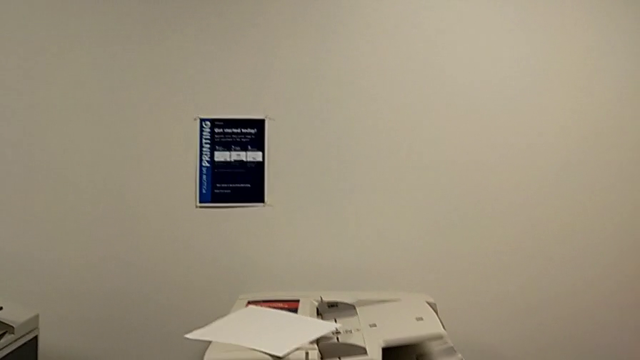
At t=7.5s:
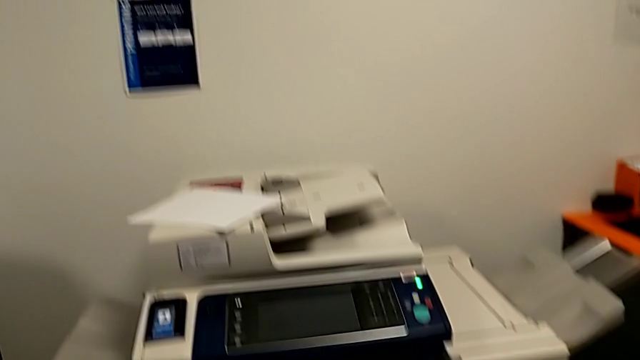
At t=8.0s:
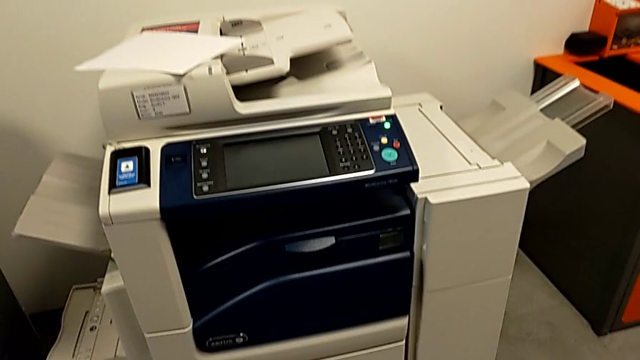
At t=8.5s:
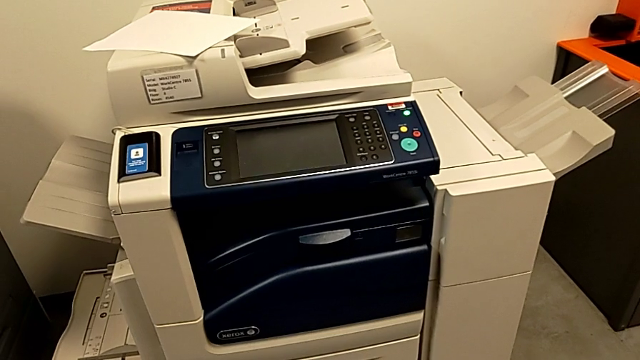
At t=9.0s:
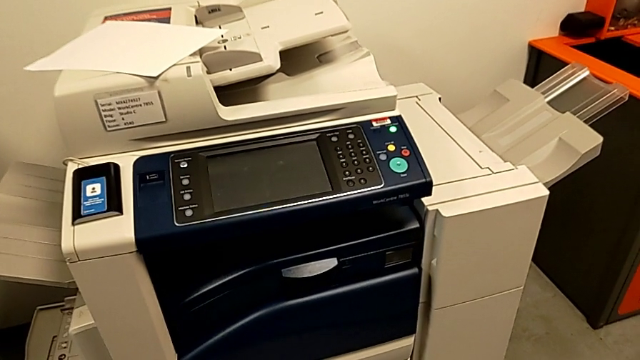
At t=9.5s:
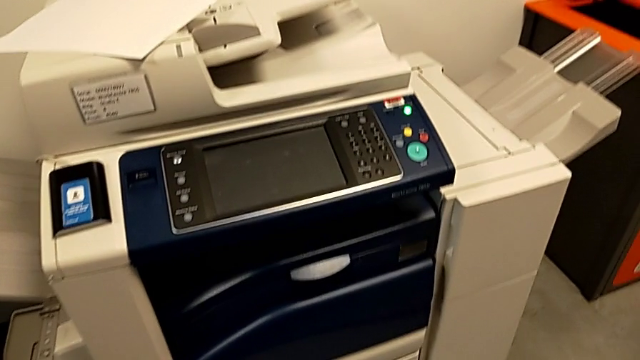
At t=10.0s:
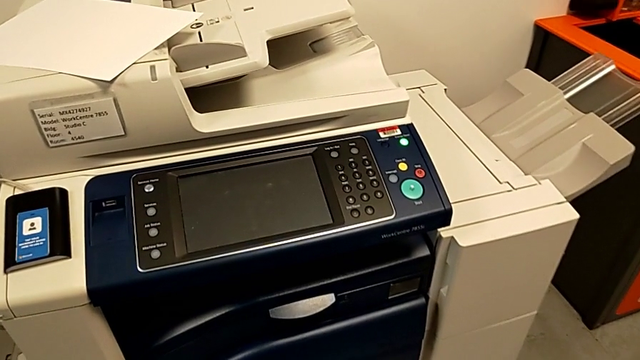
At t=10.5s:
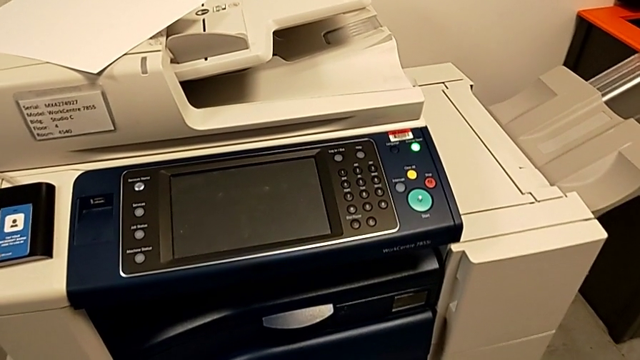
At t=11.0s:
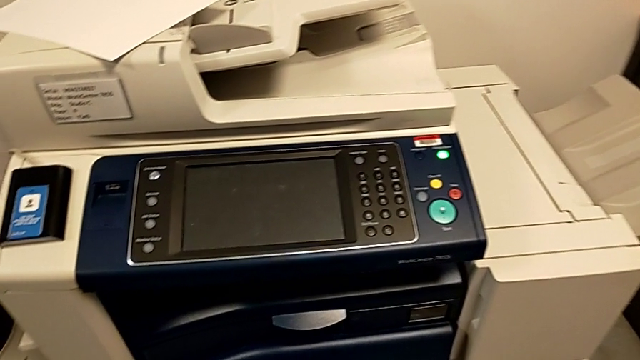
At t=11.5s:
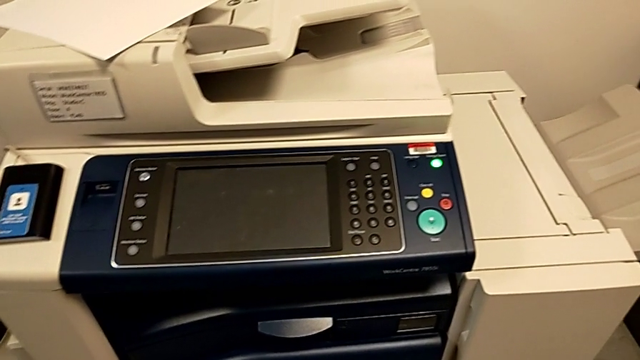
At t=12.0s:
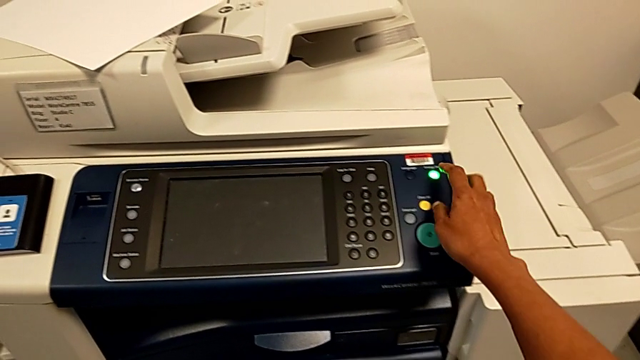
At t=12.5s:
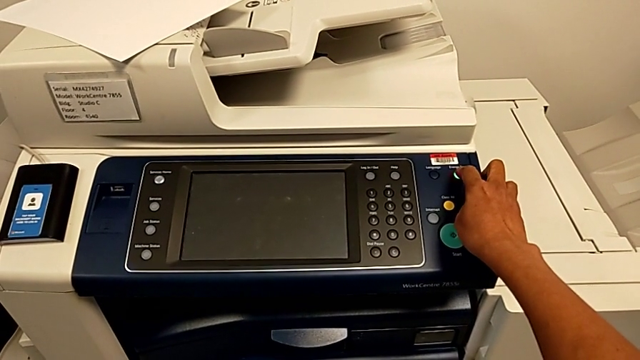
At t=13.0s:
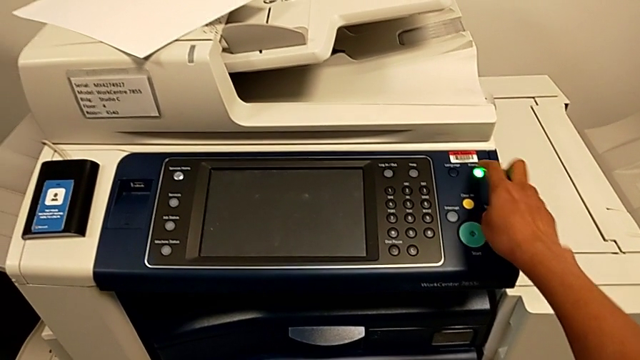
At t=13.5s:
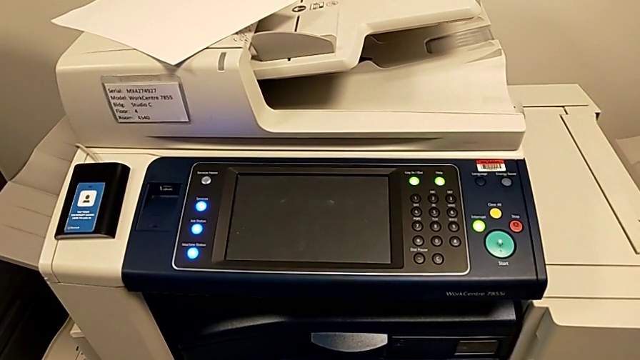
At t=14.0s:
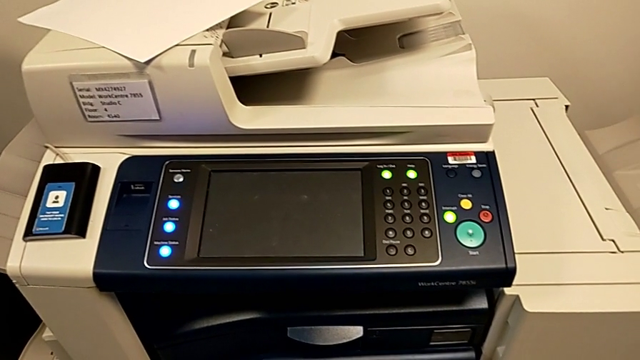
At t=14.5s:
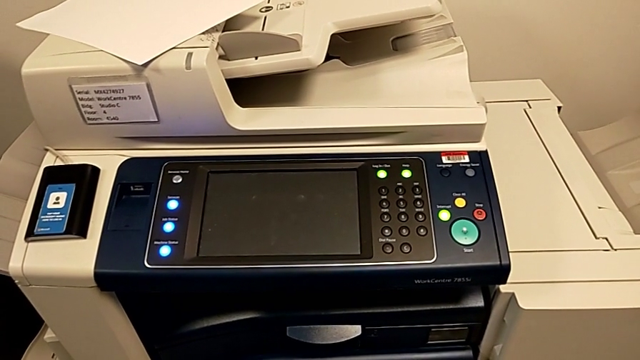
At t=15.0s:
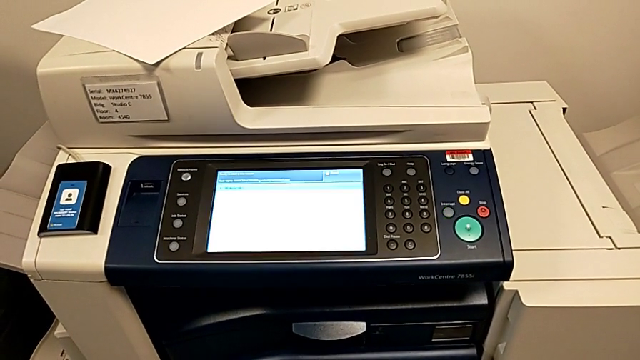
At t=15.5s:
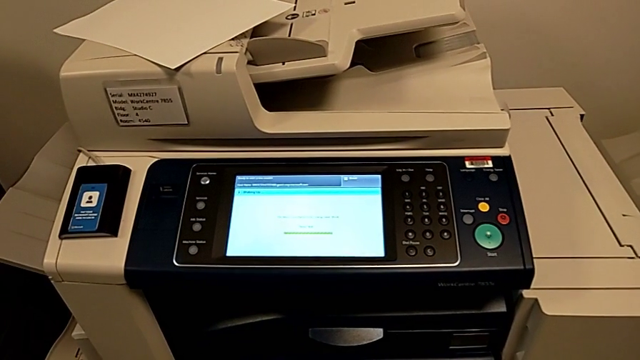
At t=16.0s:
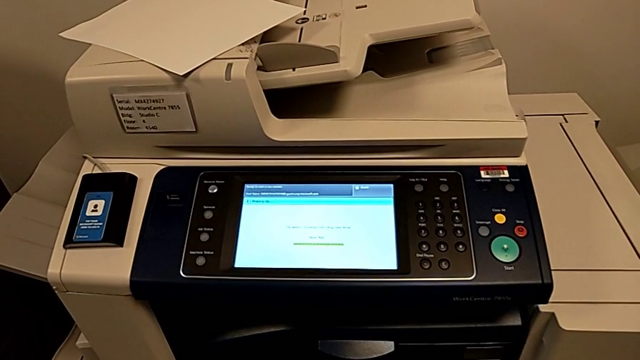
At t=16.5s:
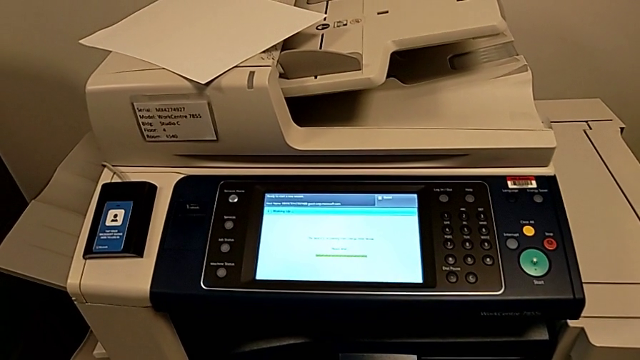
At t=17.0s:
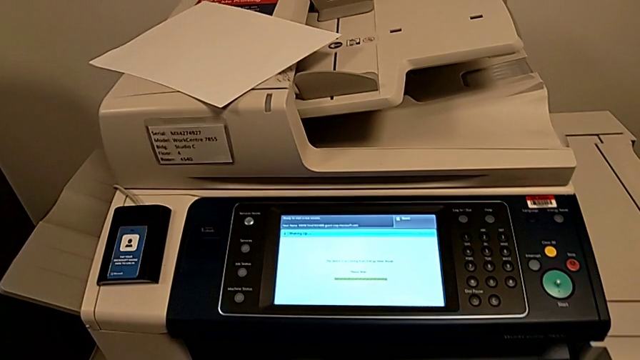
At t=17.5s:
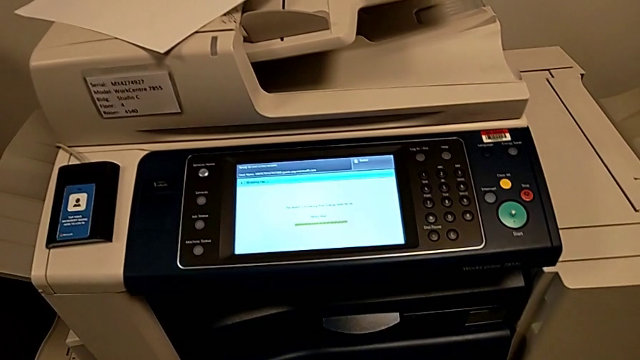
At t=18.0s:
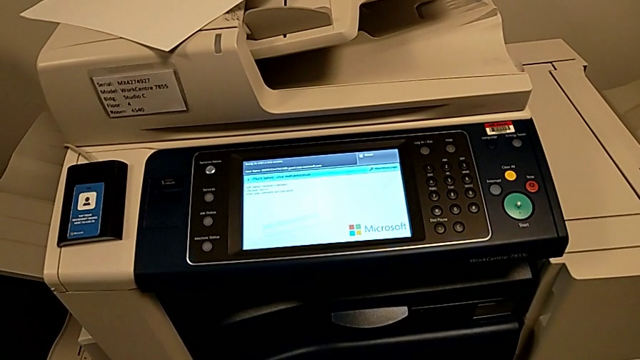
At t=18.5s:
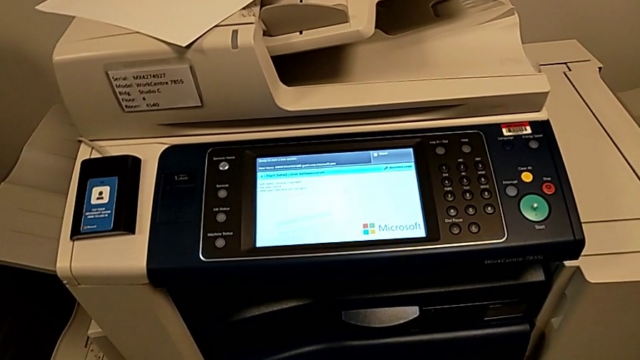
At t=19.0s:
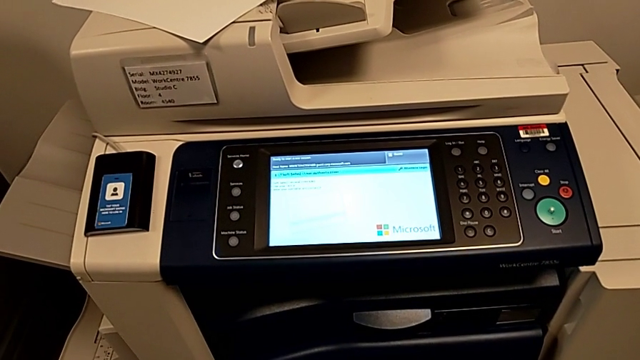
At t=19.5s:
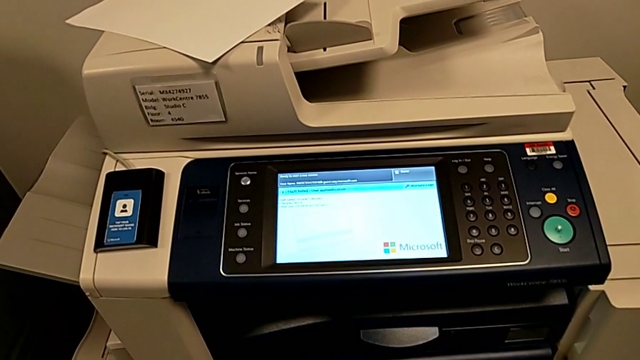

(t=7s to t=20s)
The camera wearer turns on the printer. They press the blue button.

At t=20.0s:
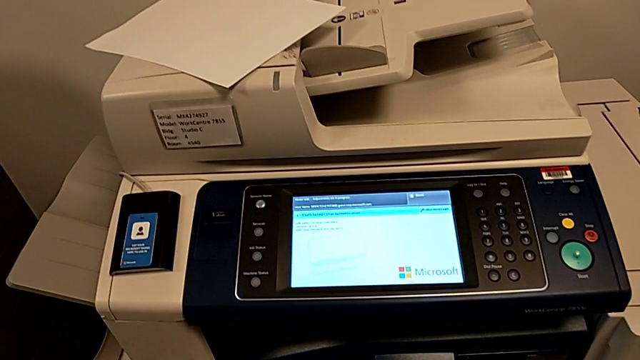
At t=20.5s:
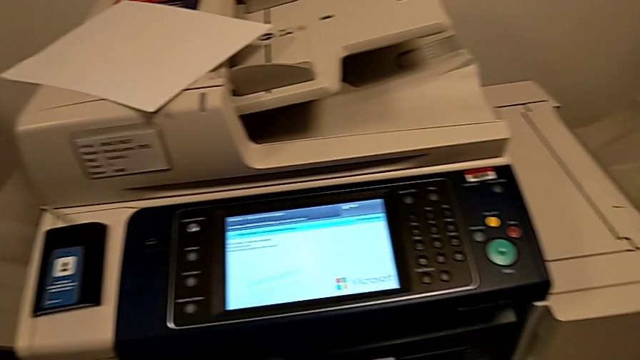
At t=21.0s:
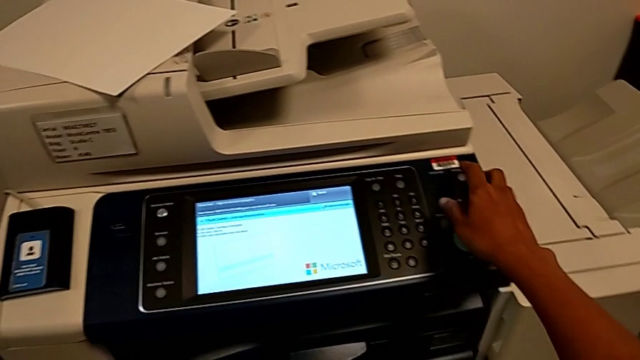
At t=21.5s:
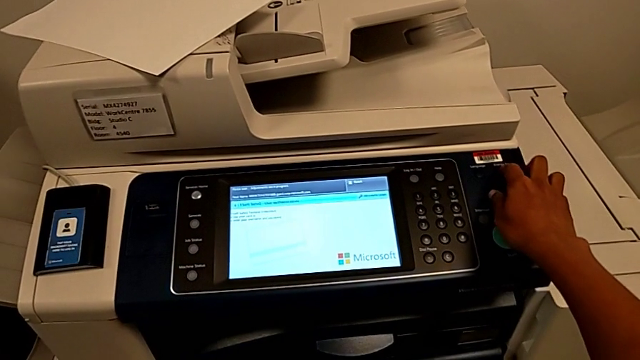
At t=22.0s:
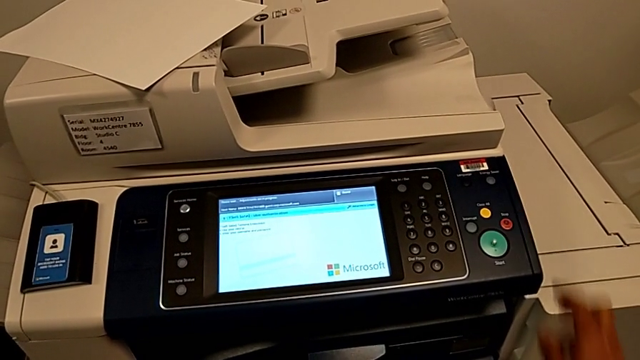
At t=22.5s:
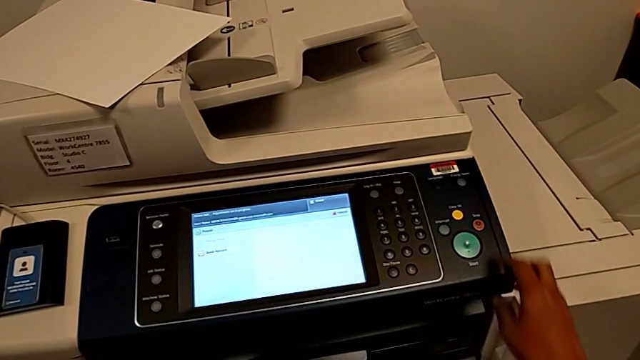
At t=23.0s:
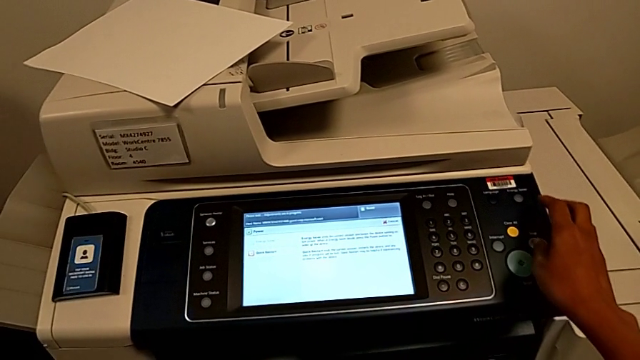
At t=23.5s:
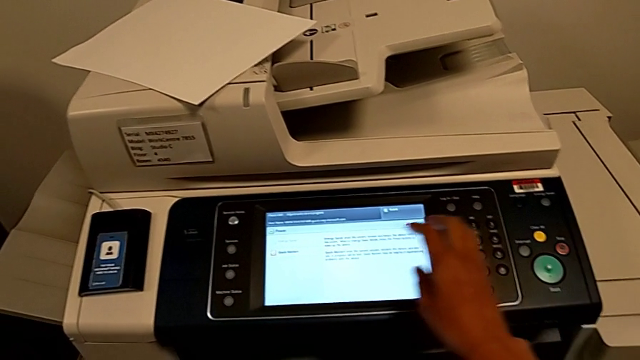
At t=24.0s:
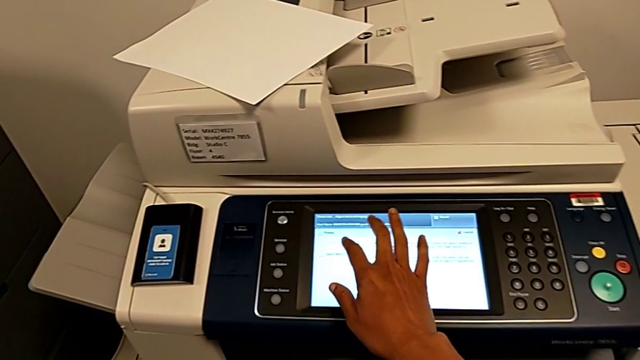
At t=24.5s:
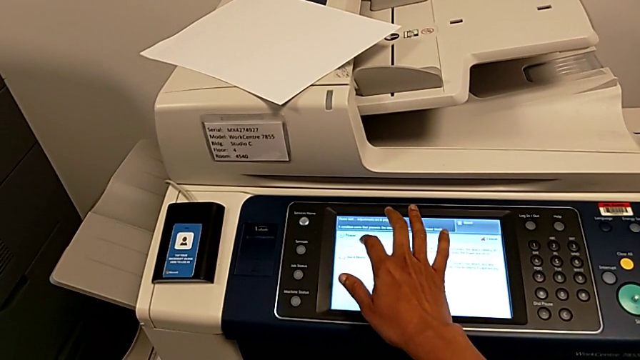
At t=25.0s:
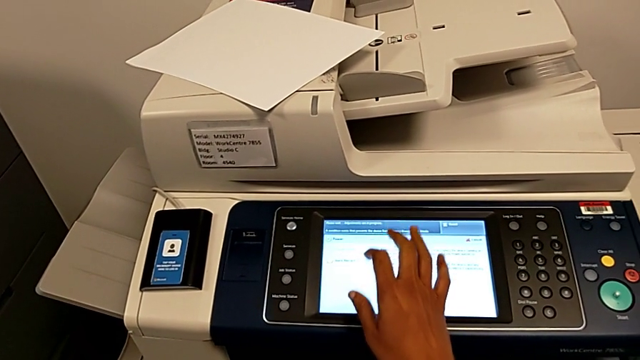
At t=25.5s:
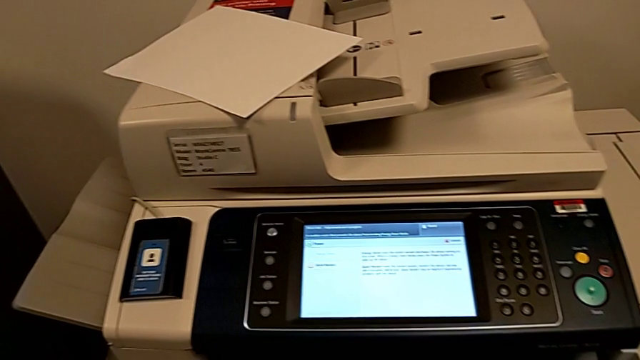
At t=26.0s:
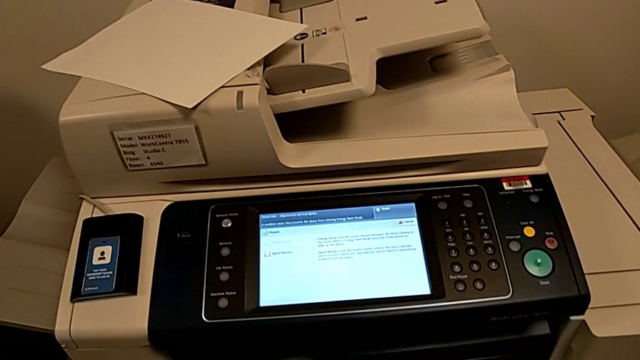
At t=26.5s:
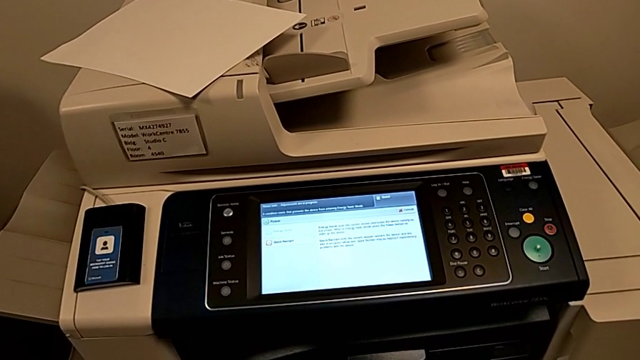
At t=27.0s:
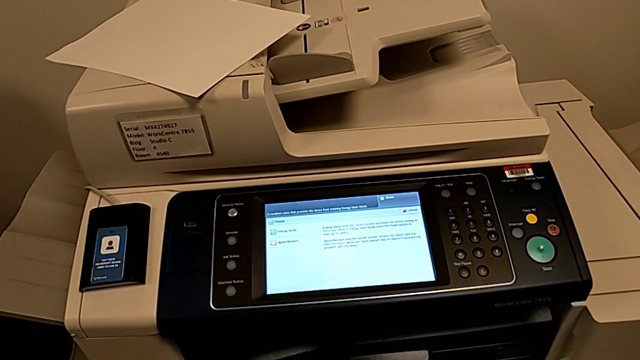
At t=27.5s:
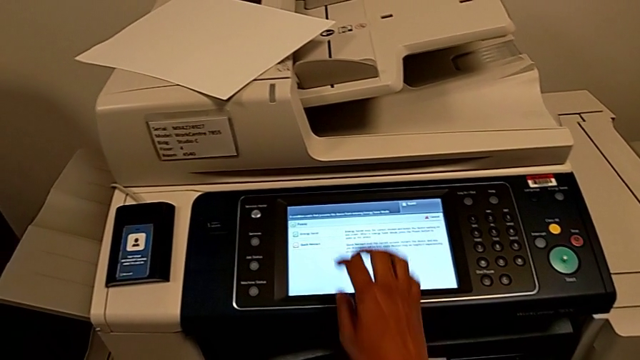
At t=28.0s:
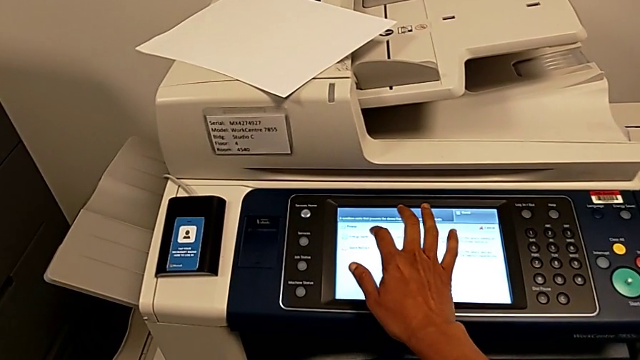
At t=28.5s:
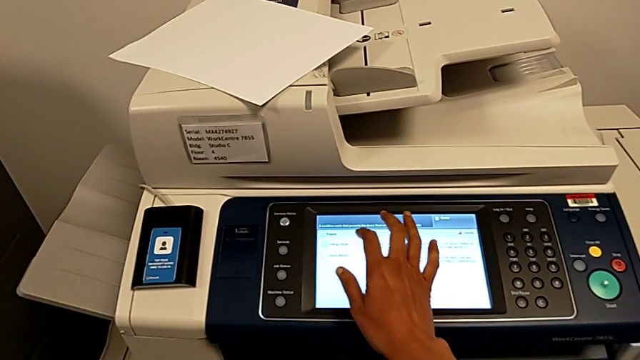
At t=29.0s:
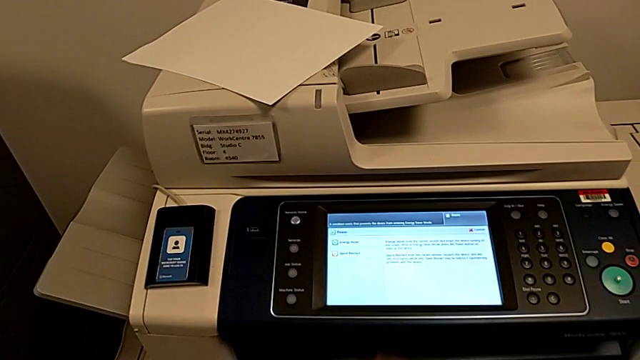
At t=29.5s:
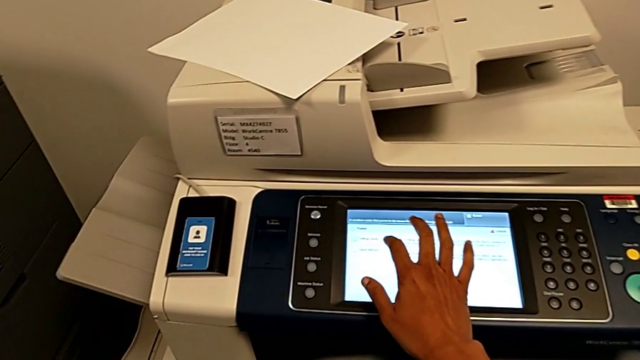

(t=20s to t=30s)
The camera wearer is turning off the printer. They press the blue button, approach the touch screen, click it and touch it.
